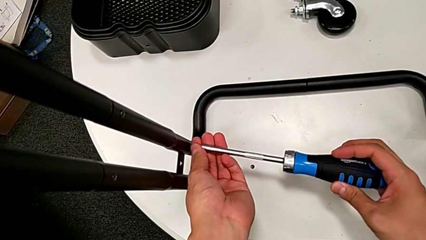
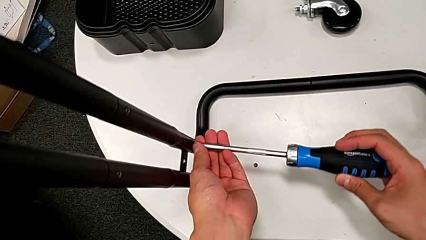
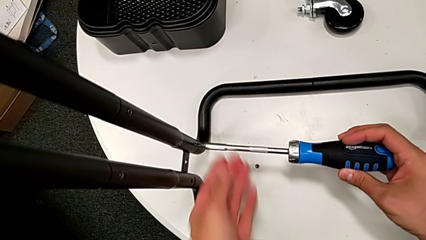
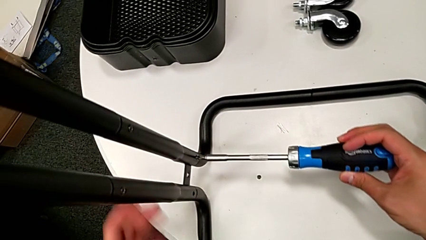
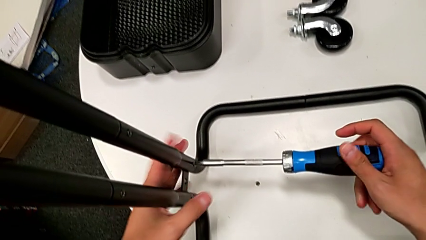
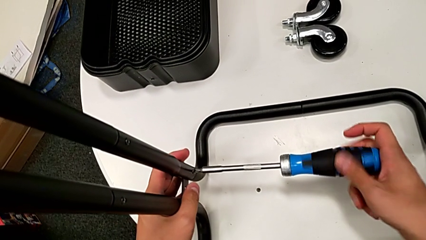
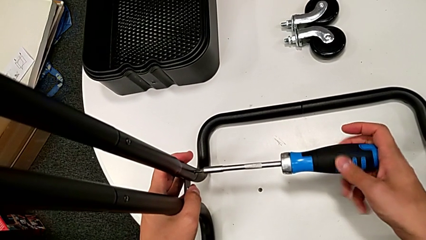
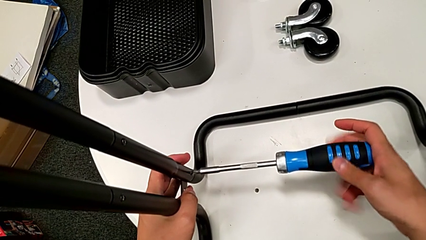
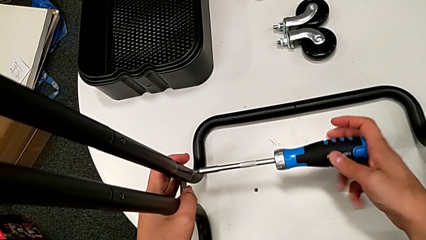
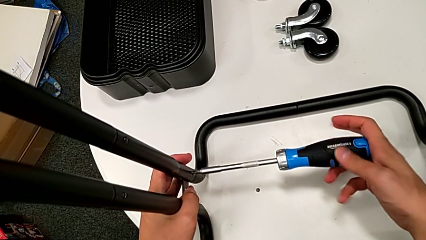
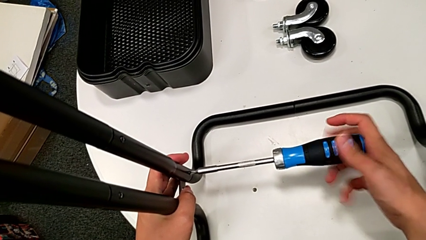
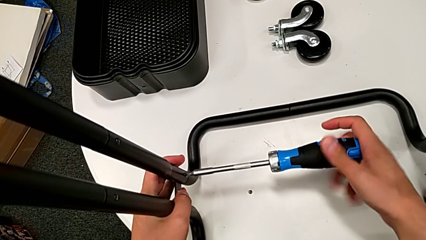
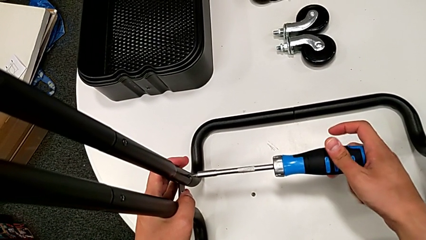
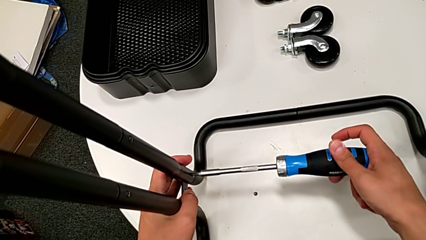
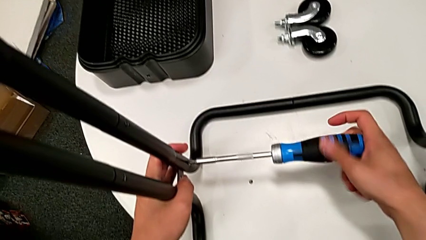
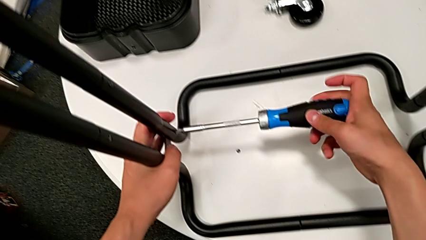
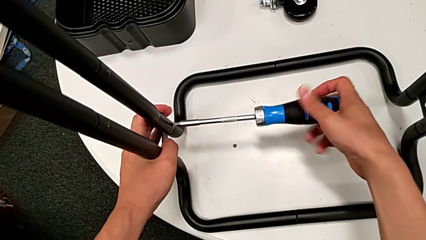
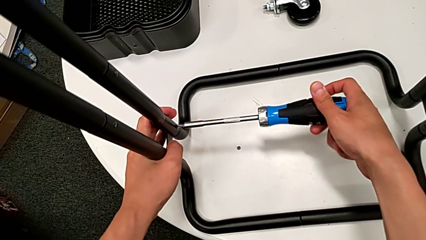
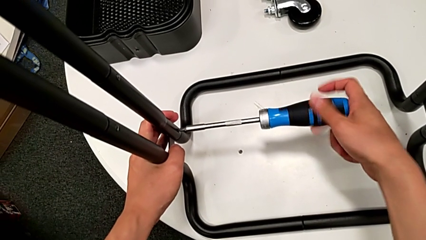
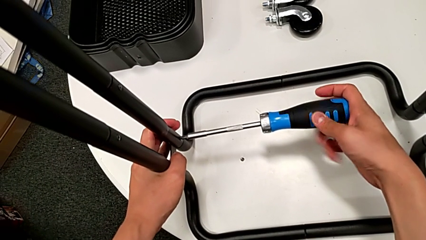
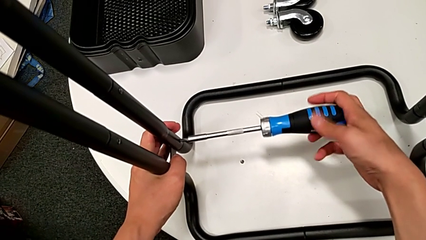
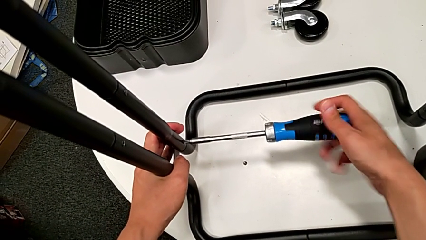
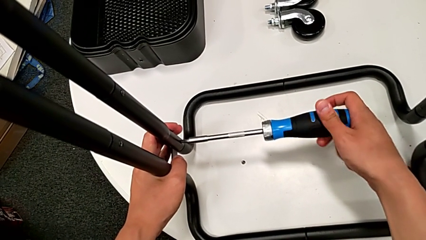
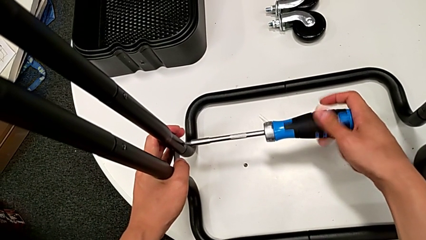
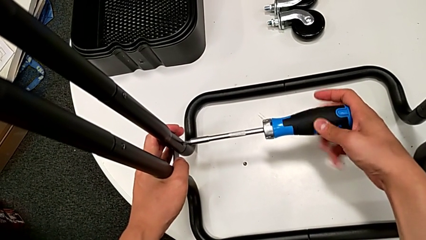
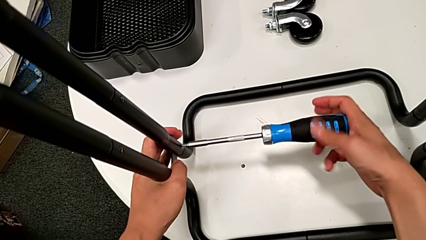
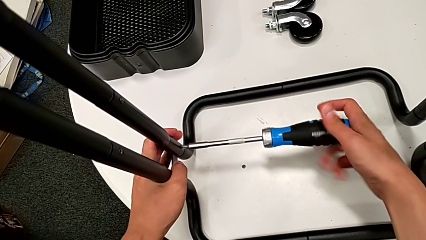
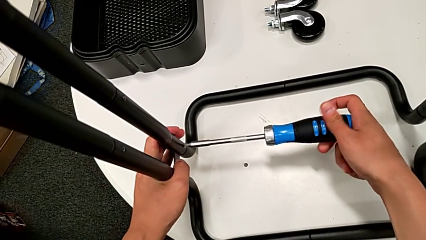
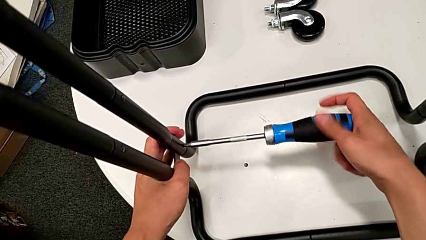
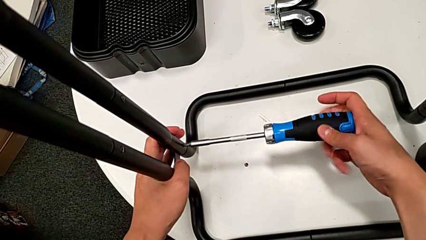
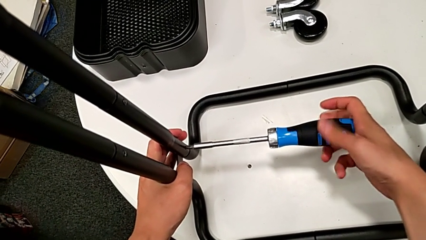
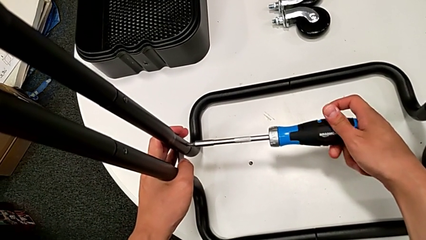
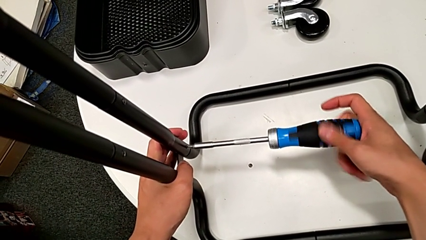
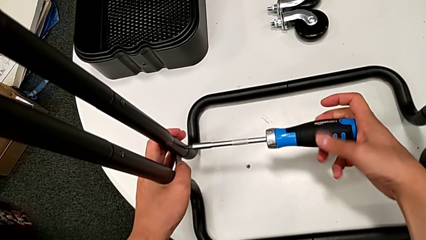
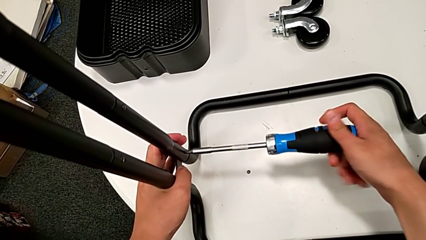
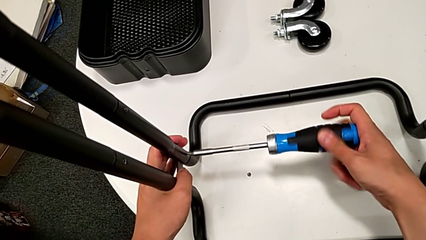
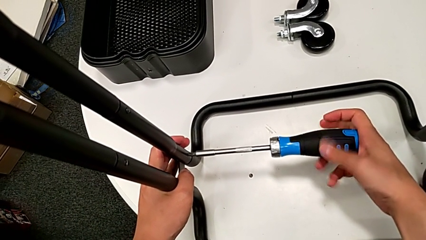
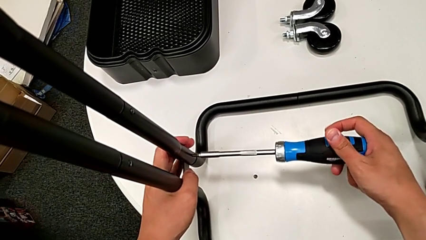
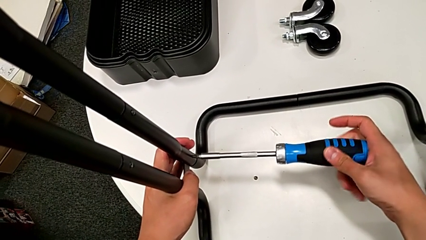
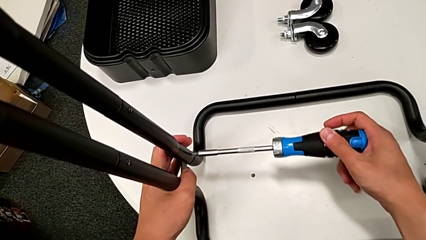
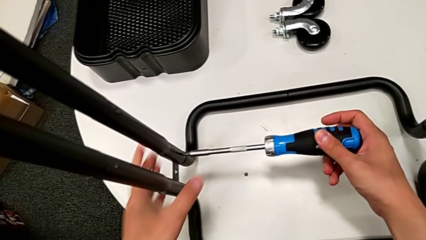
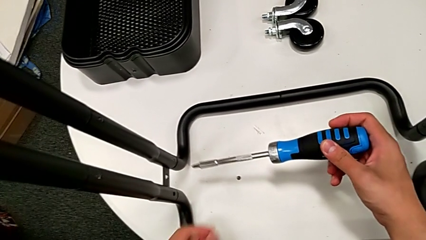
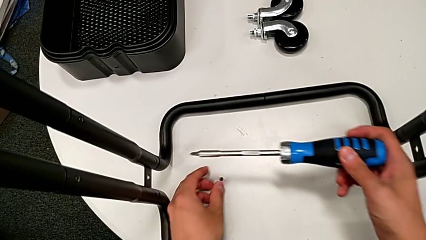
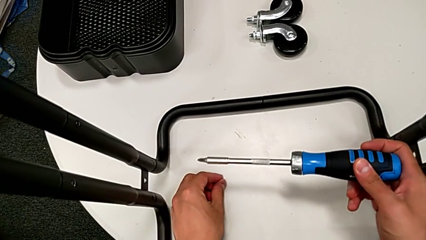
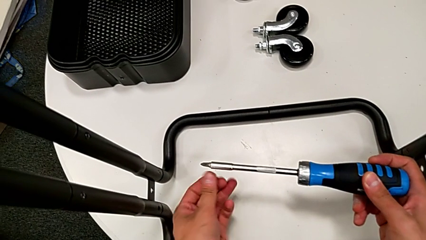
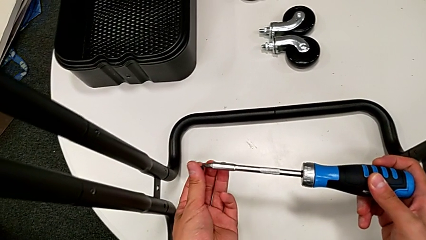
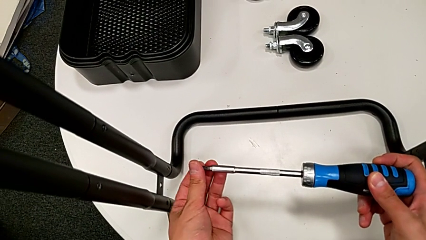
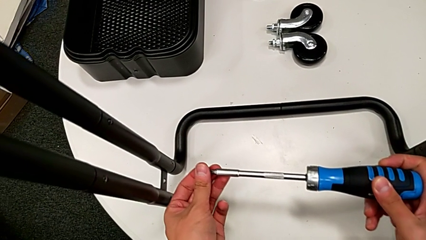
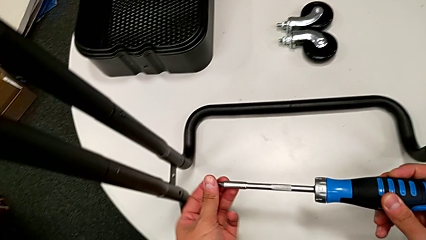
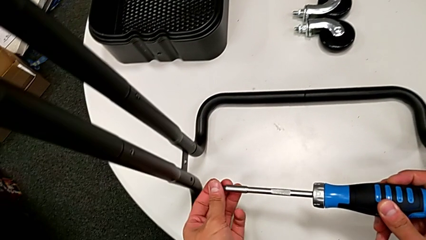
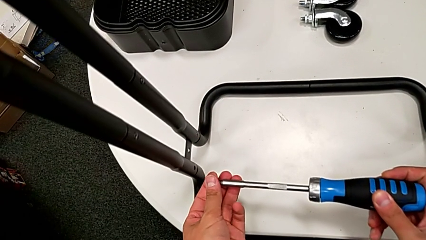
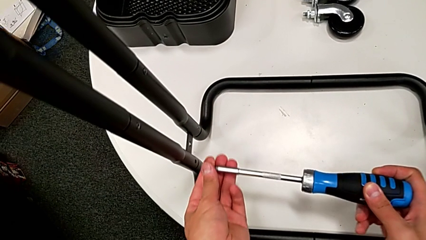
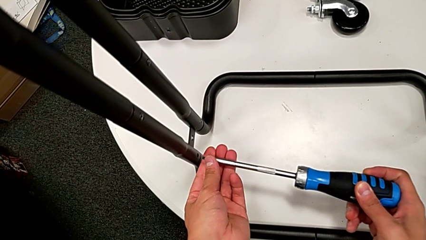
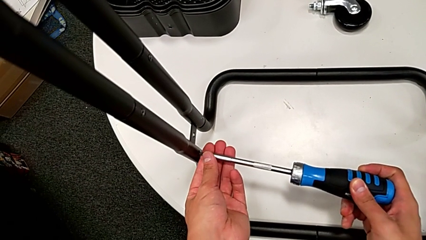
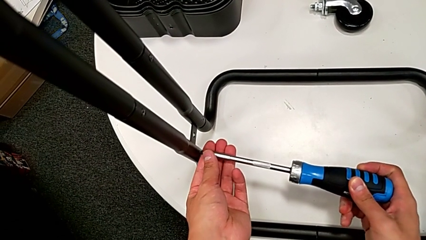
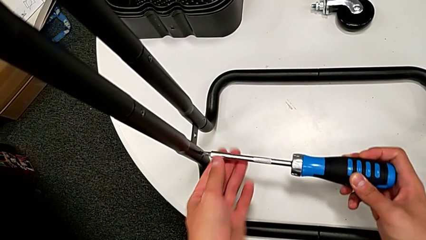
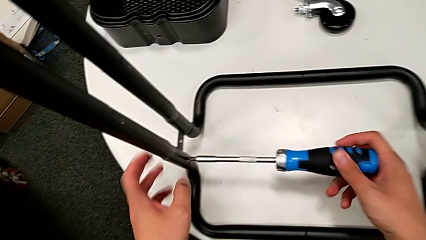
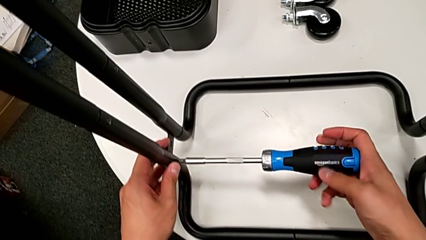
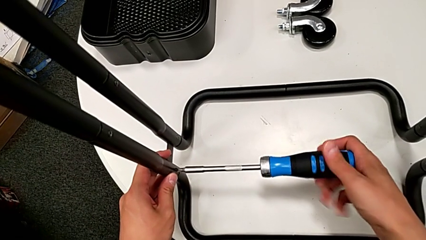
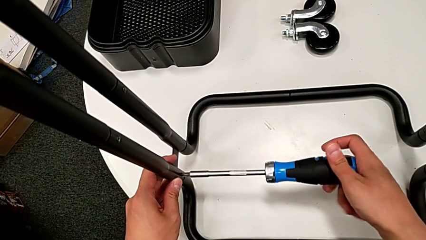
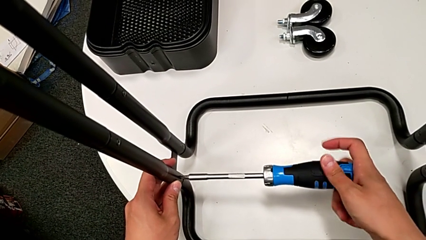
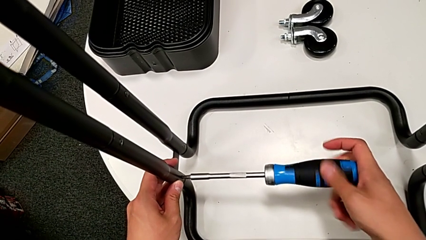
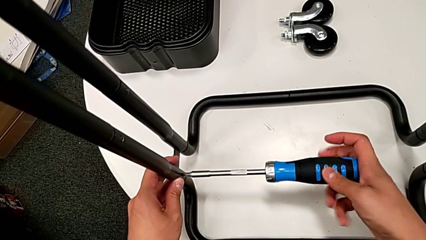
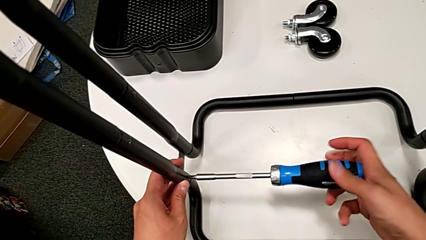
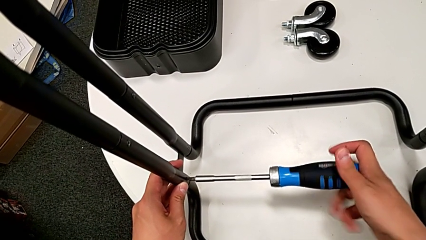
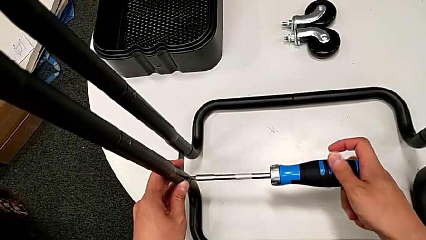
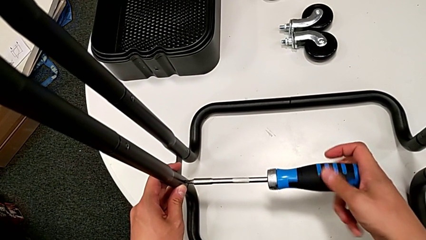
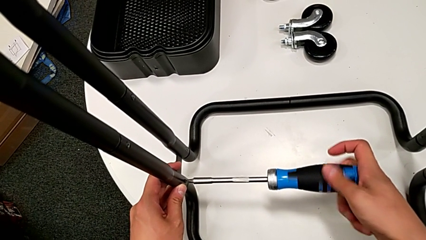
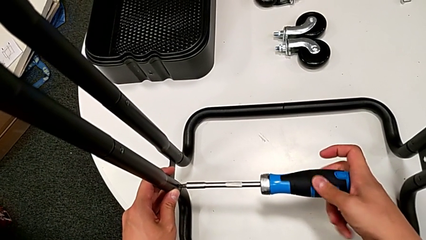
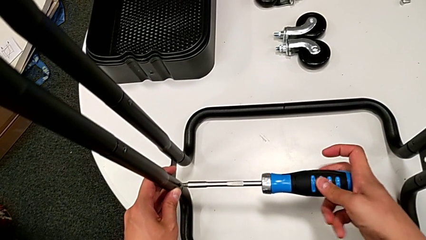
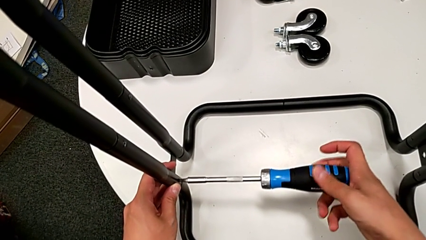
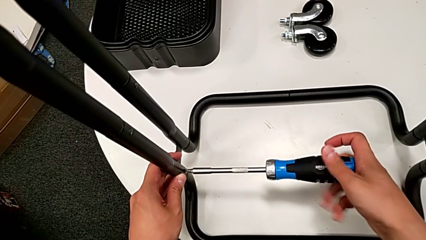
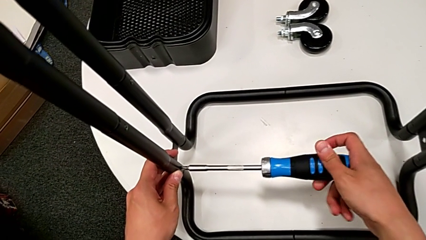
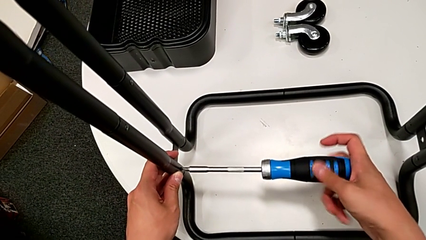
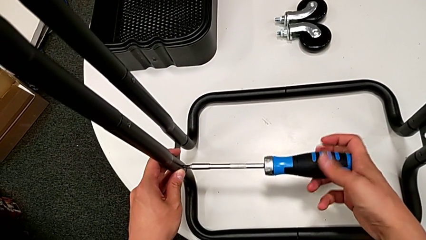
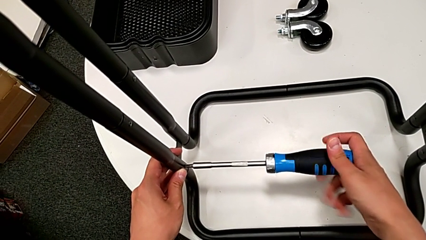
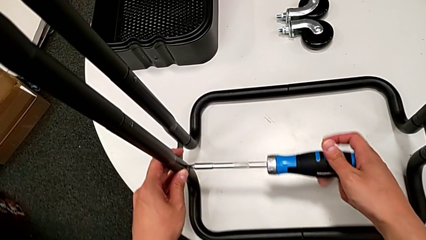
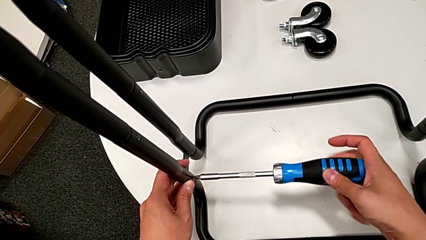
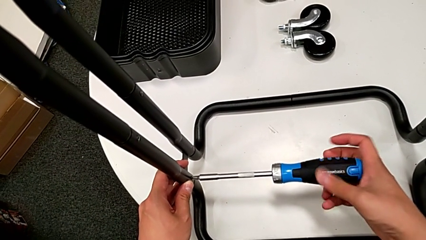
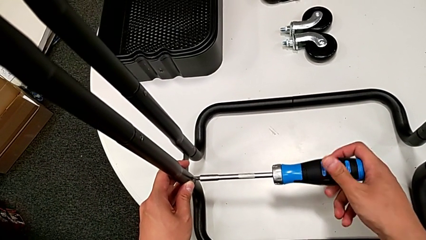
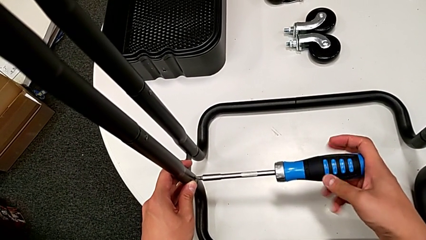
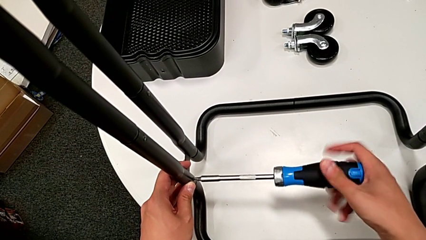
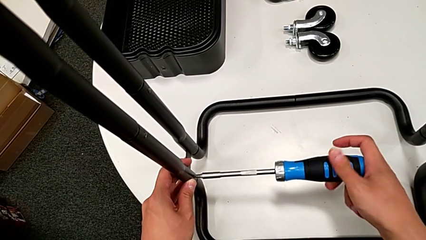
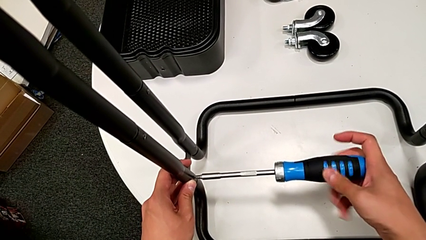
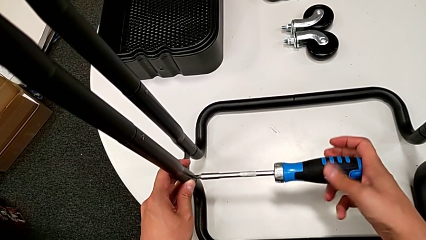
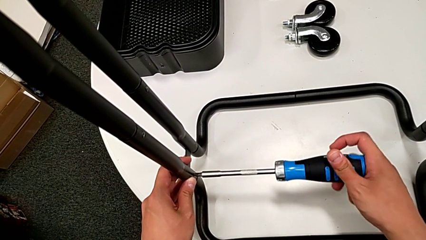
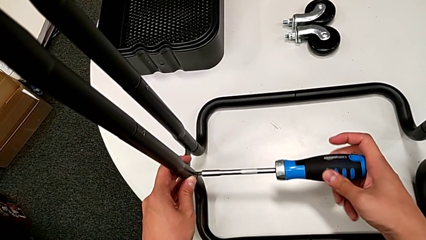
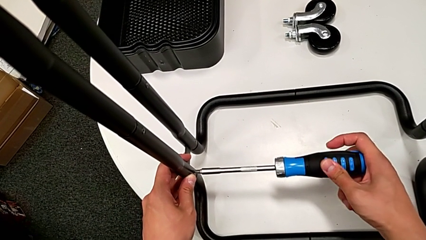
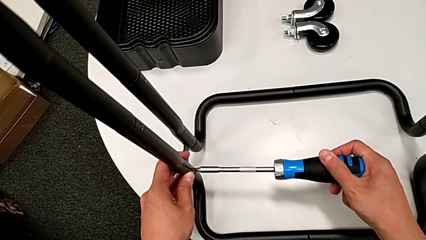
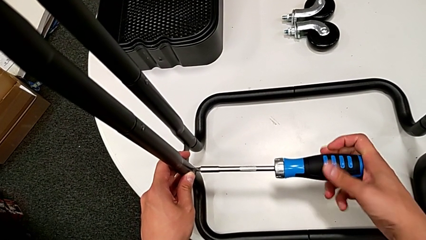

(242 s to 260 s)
The camera wearer is assembling the side legs onto the base frame with the screwdriver. They keep screwing the seventh screw, grab the eighth screw, place it and screw it.
